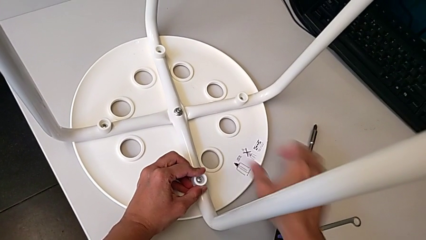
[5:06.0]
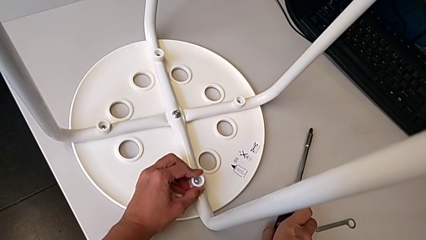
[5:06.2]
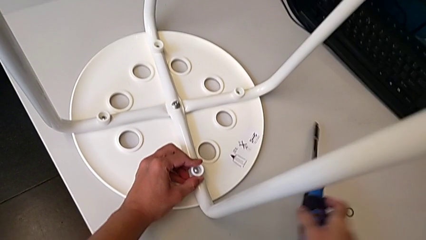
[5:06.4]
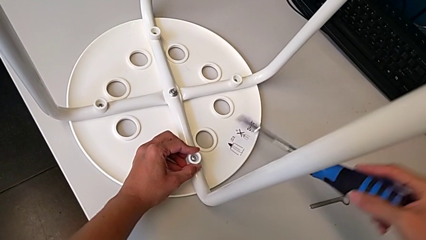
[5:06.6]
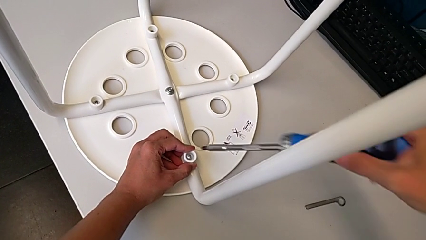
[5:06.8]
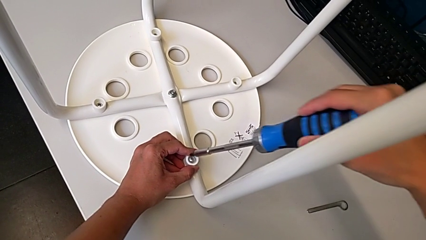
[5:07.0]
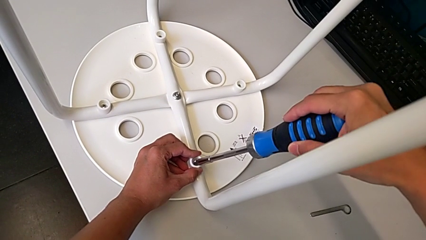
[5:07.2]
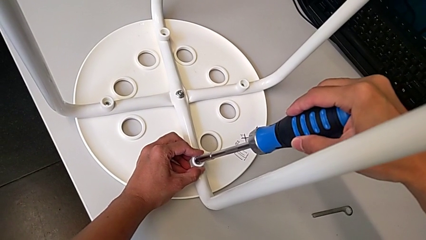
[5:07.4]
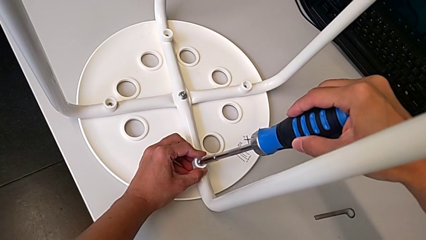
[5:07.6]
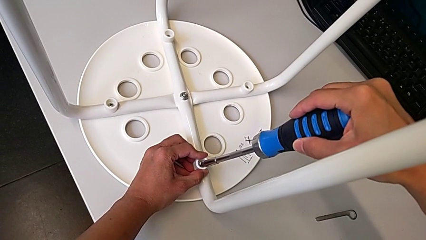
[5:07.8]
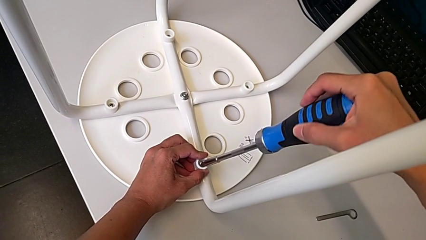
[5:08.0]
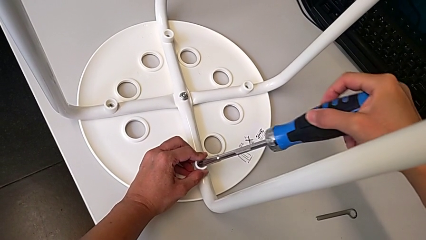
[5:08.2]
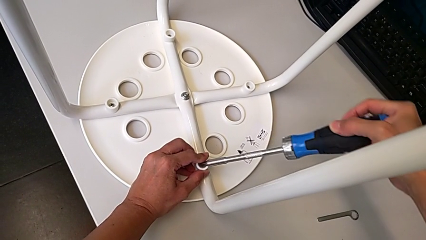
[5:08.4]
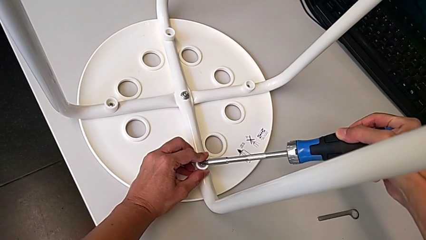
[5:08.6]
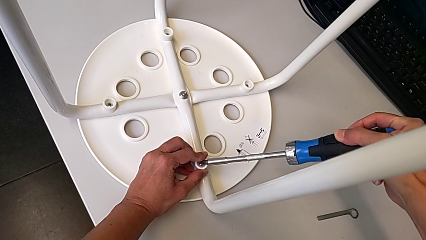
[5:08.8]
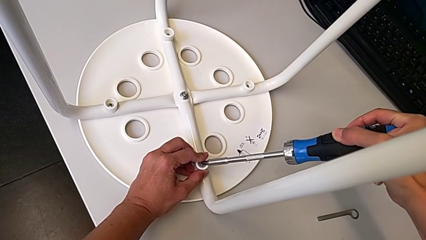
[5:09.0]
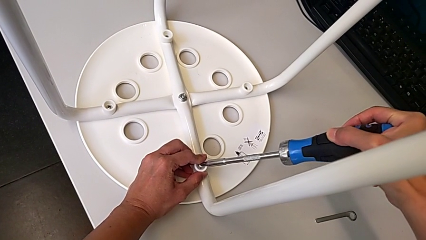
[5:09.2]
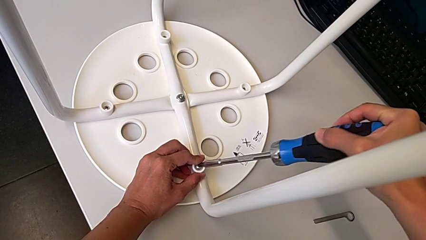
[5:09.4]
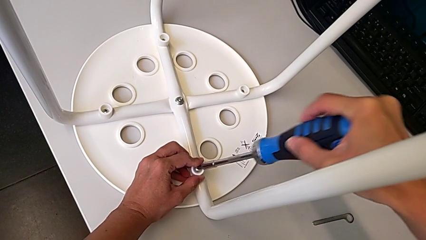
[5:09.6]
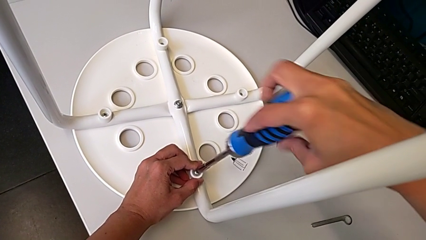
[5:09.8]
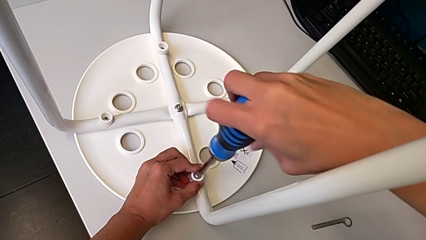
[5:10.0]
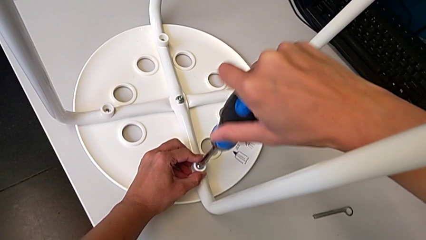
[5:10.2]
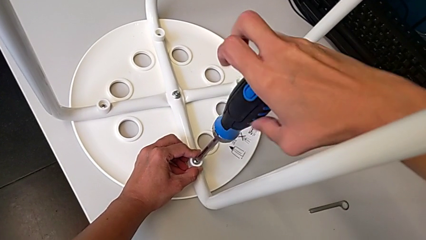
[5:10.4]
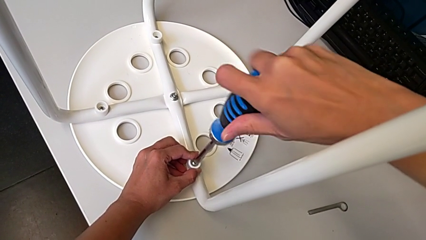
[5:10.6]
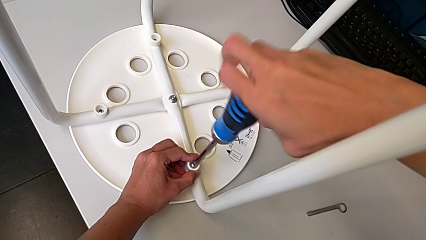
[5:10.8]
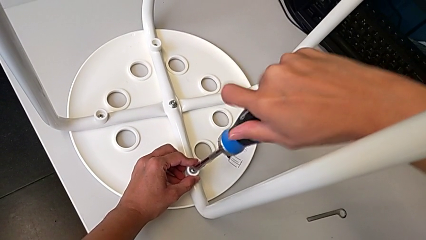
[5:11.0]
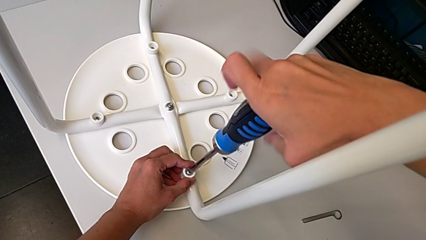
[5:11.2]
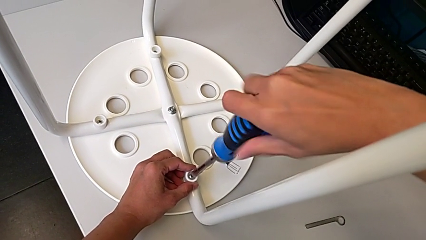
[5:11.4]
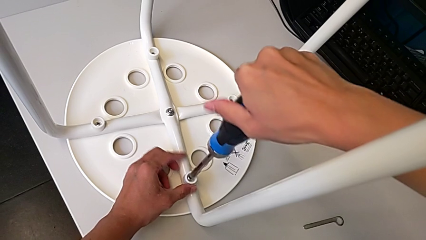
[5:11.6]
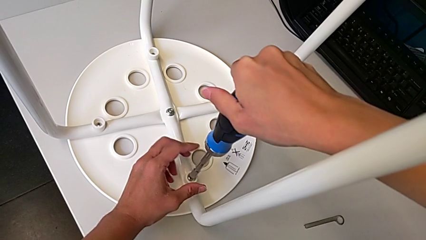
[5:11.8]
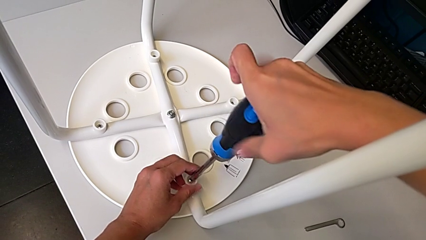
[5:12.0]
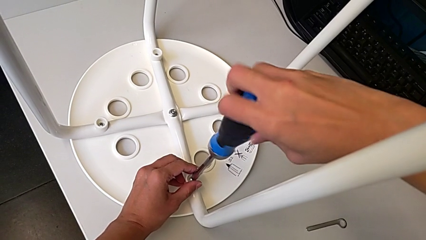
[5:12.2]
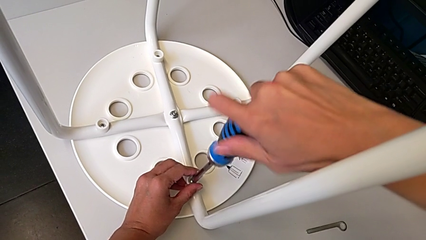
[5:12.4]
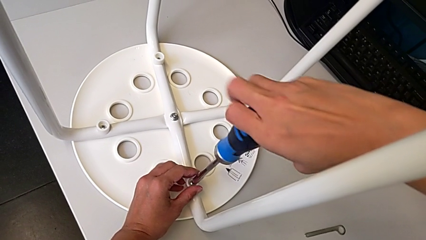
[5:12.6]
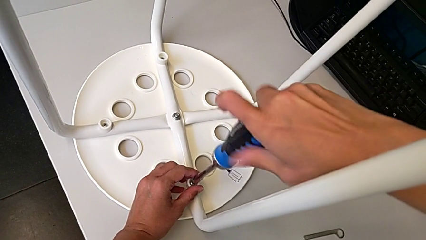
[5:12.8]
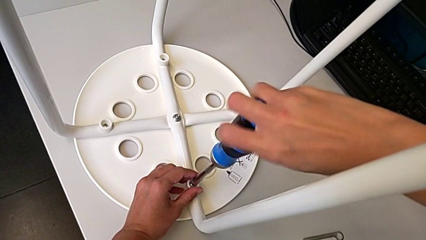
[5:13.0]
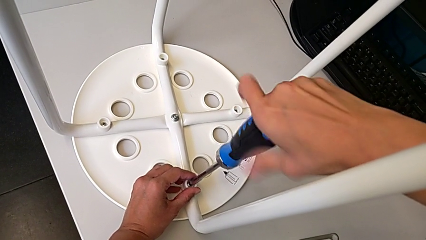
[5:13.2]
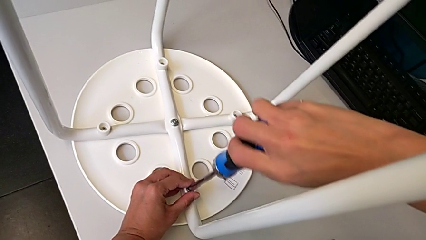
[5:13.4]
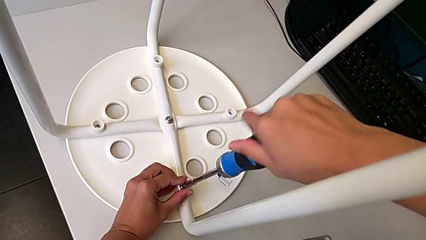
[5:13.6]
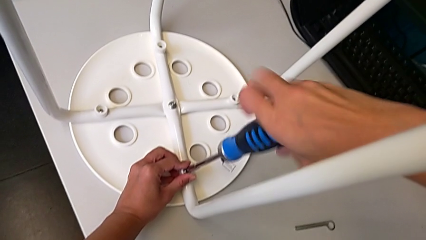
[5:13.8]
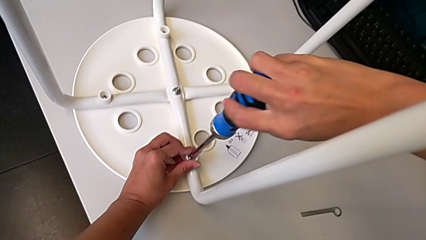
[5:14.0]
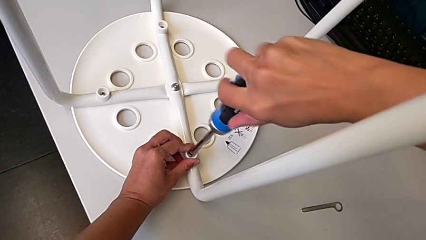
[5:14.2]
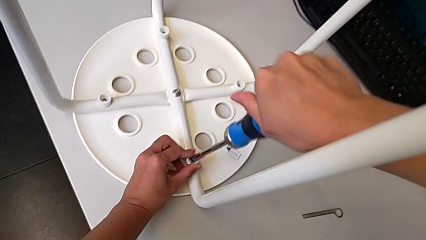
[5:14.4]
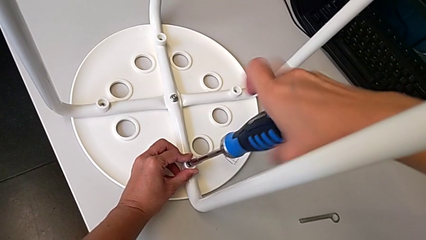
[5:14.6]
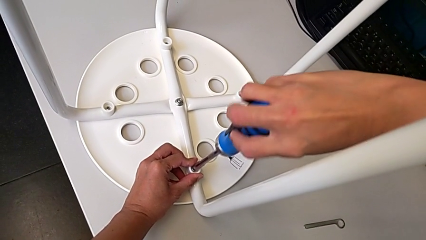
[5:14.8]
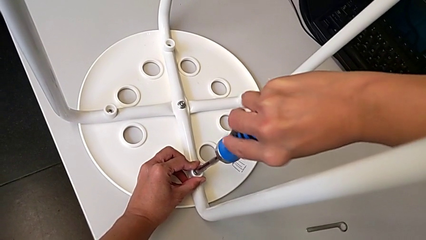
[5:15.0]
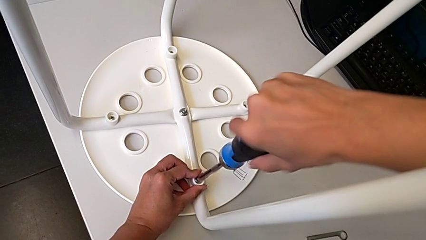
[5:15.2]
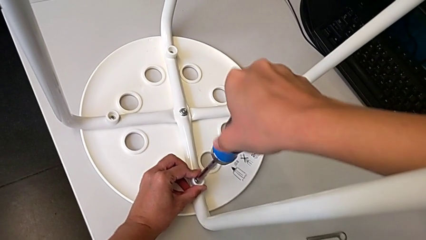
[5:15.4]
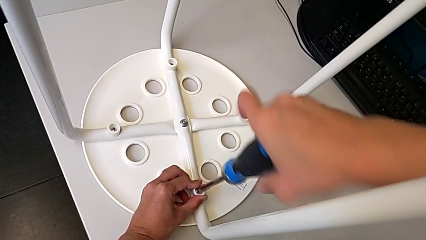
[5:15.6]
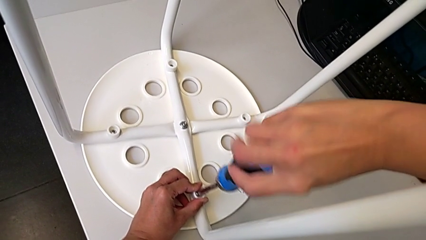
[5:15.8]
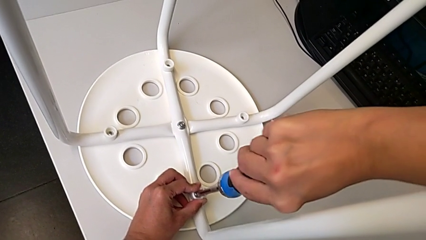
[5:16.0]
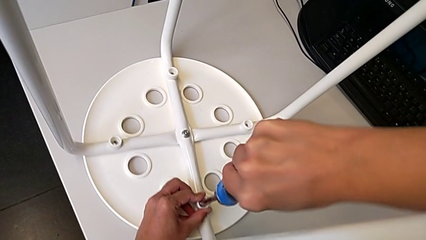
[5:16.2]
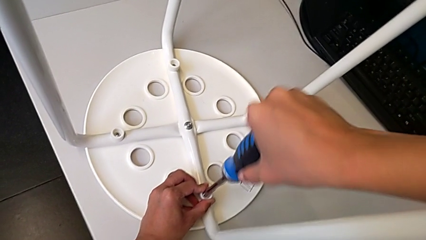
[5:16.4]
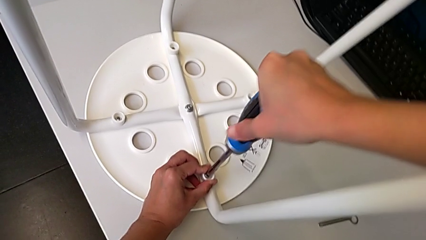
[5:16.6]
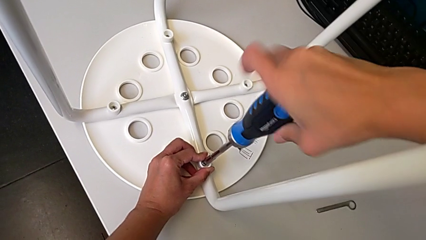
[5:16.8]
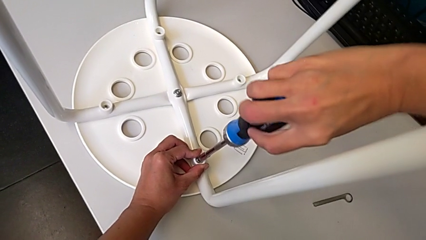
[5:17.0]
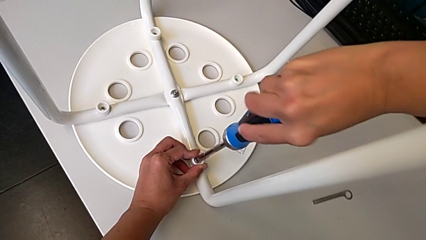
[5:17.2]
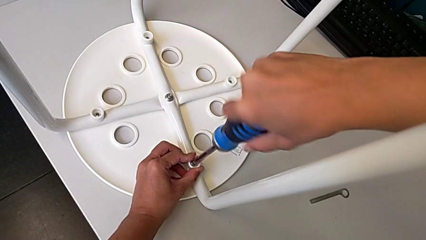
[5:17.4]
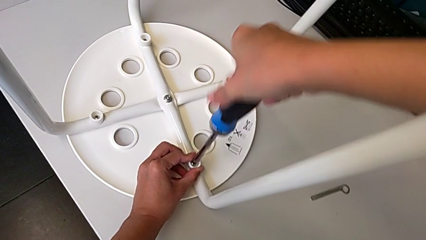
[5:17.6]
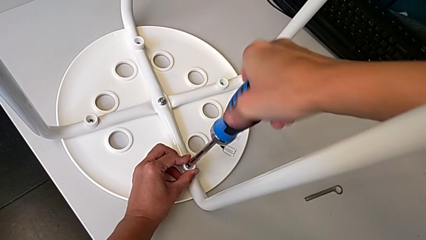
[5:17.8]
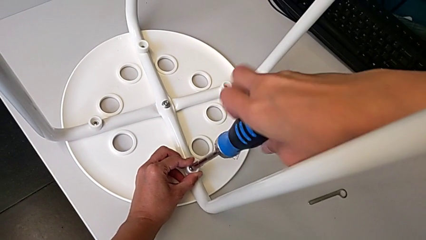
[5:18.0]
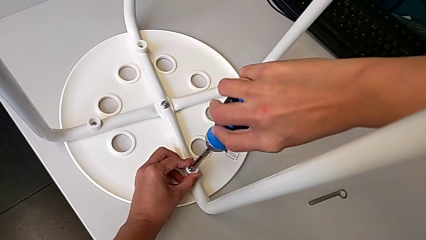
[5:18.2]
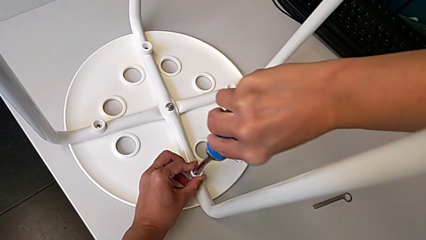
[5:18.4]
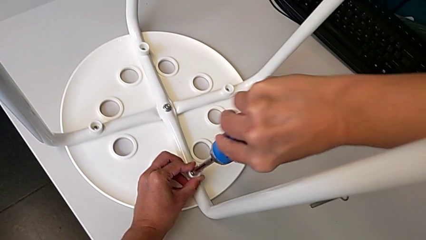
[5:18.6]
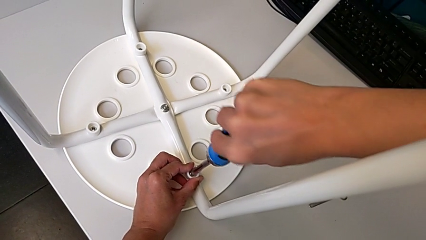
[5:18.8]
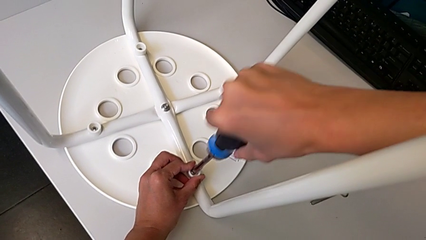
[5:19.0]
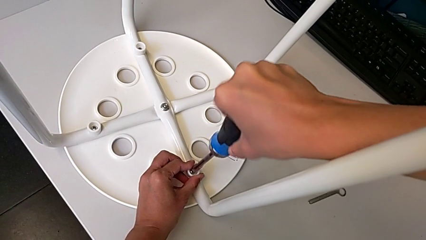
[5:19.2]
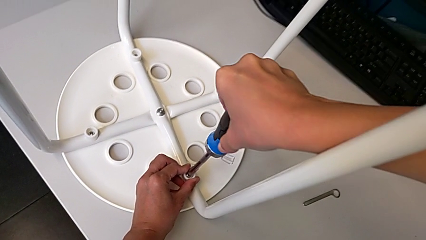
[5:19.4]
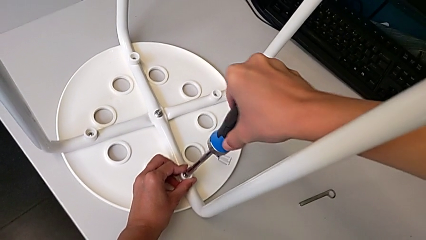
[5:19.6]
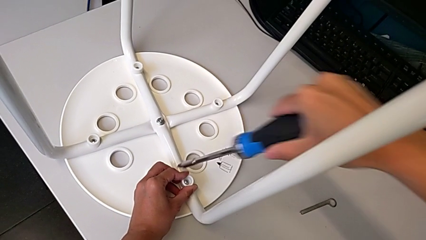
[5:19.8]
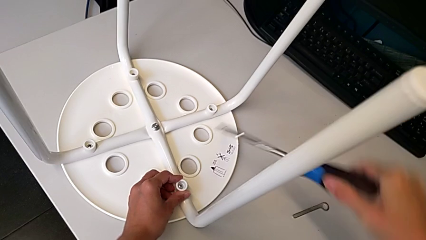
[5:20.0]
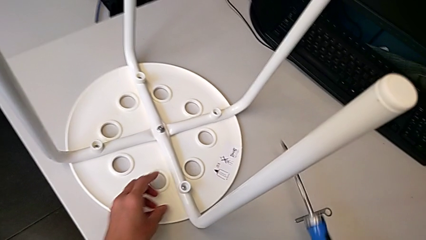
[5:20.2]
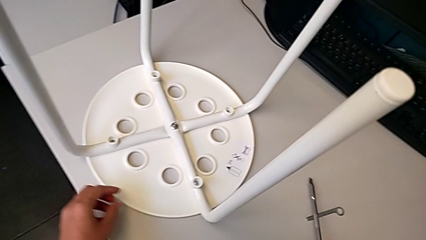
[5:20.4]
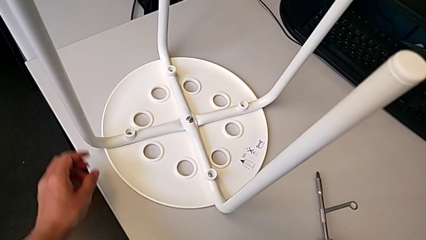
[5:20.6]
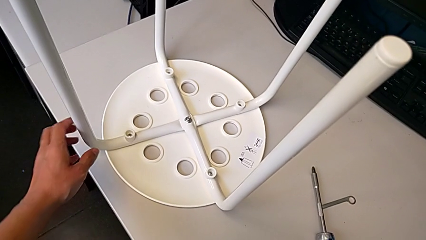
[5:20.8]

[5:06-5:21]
The camera wearer is screwing the legs onto the stool. They grab the screwdriver, insert it, screw the screw, withdraw the screwdriver and place it.

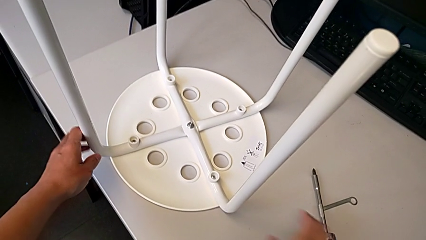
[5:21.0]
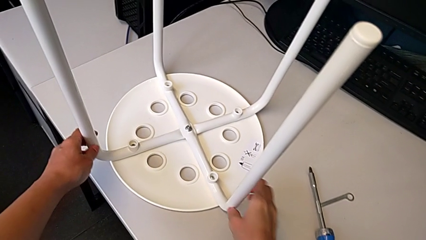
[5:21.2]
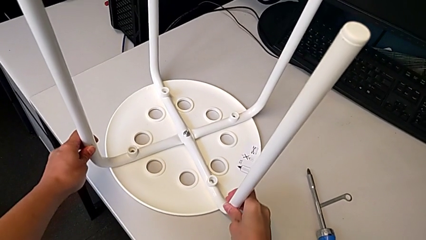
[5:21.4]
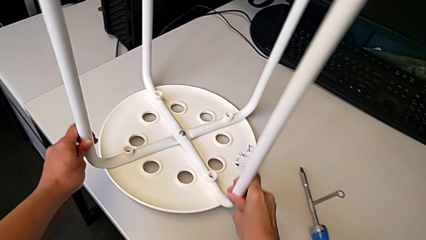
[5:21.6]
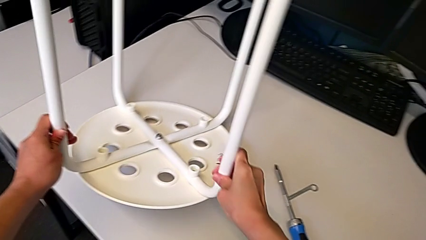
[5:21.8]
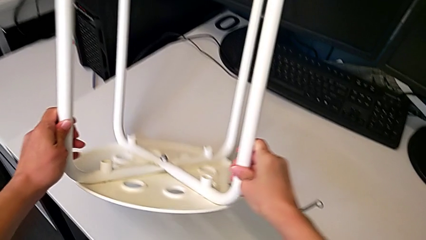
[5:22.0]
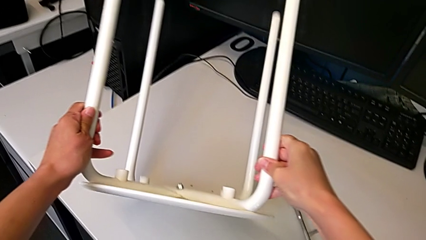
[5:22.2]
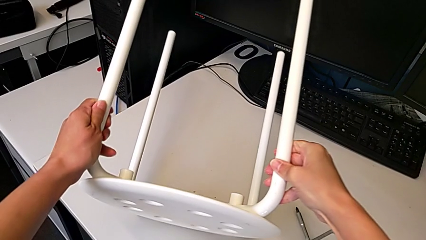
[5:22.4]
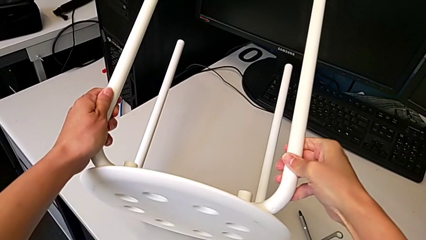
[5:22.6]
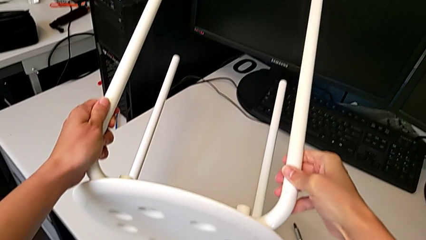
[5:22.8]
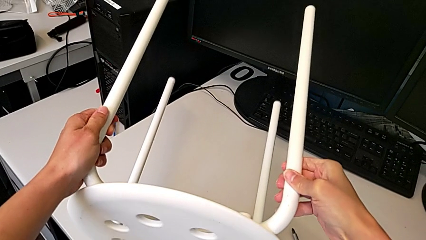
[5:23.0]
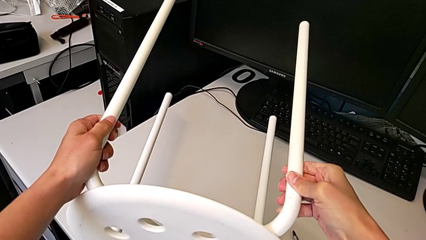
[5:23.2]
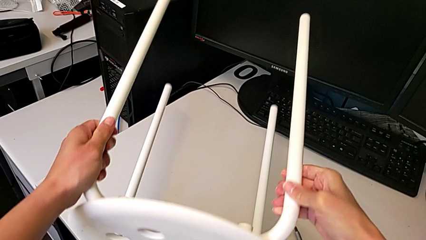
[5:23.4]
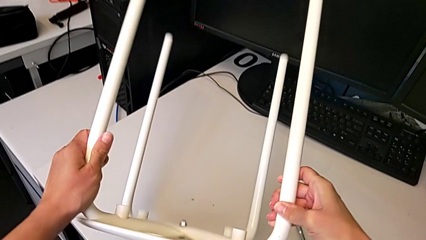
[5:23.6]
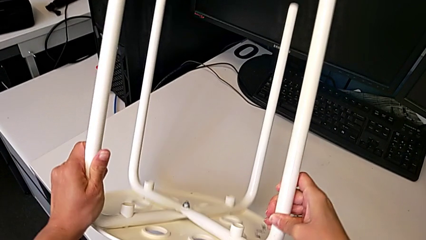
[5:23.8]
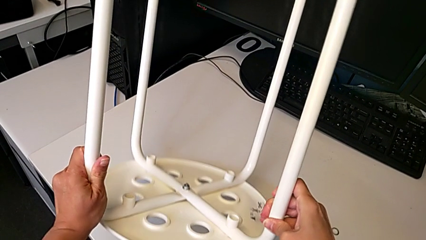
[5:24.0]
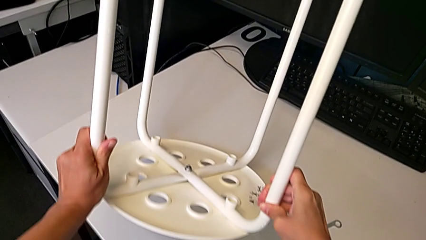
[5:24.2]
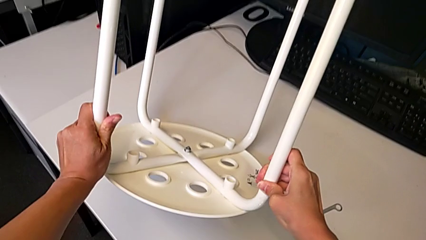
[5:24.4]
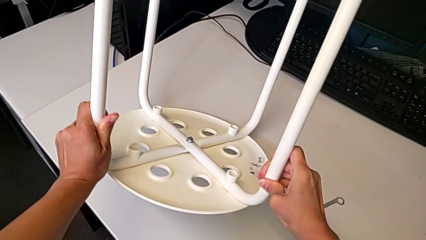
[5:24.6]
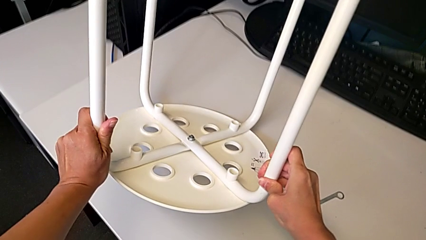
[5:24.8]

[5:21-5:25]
The camera wearer is inspecting whether the bolt is properly tightened. They rotate the stool.
